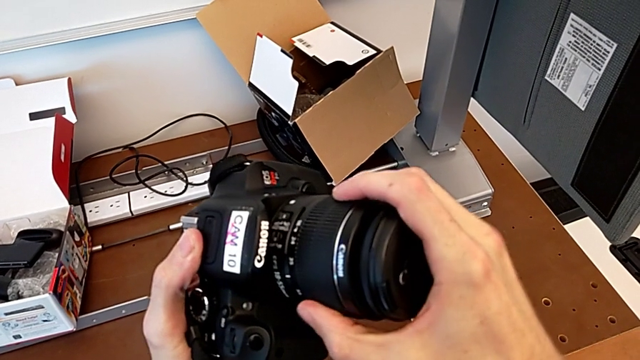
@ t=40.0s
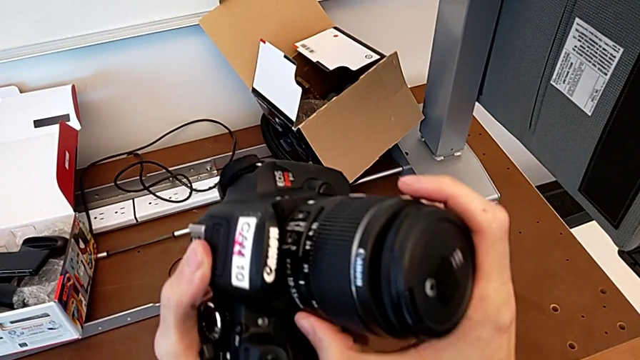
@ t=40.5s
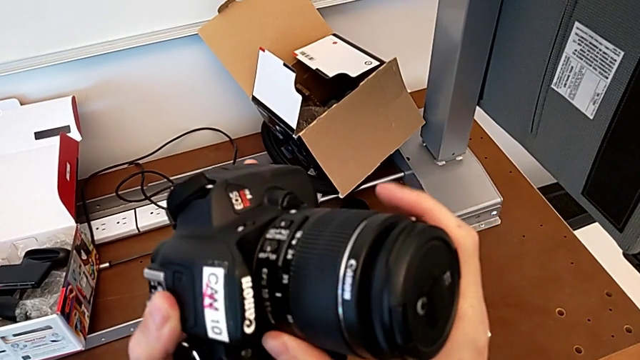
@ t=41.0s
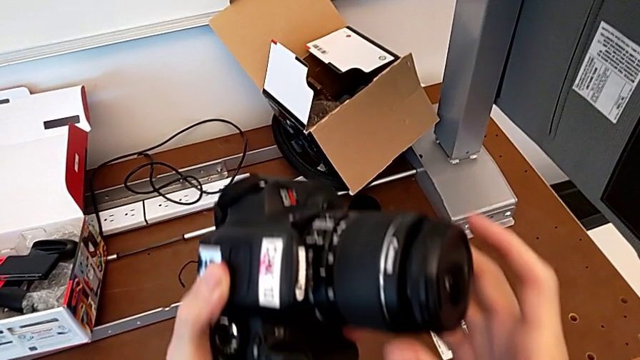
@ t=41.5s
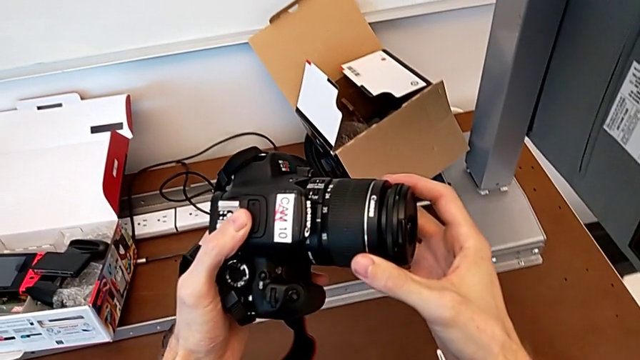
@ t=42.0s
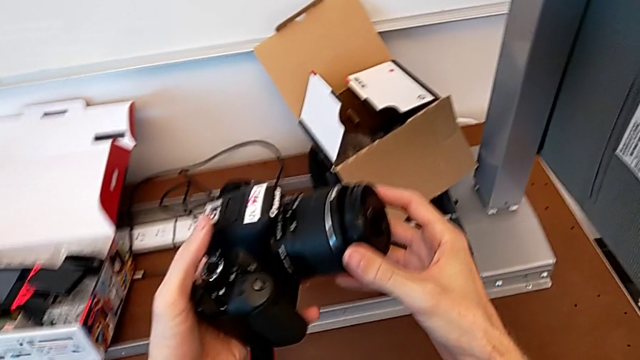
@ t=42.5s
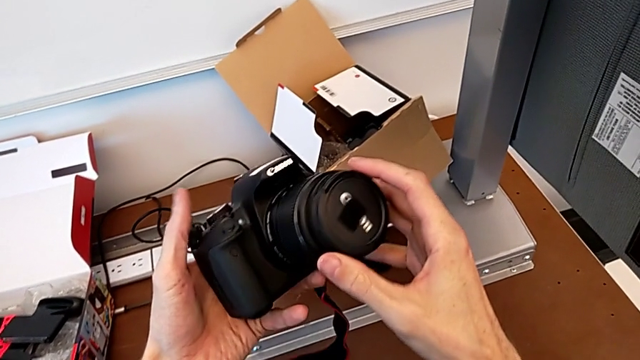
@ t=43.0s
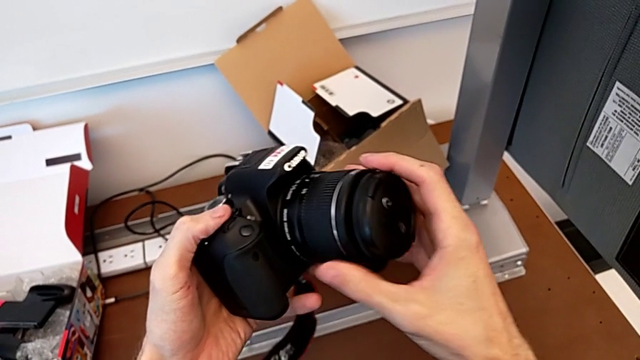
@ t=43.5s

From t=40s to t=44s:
The camera wearer is attaching the lens to the DSLR camera. They rotate the lens, hold the DSLR and rotate the lens.

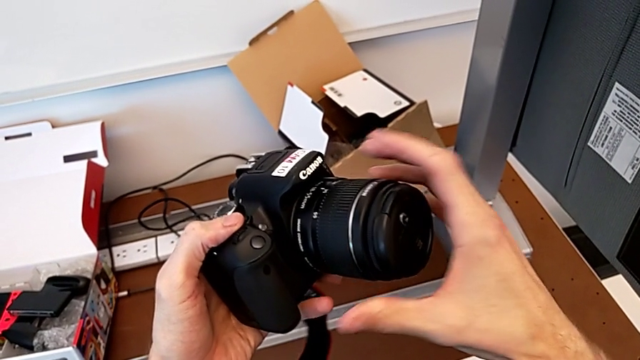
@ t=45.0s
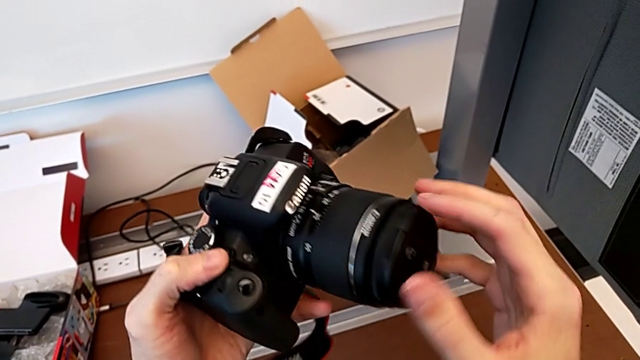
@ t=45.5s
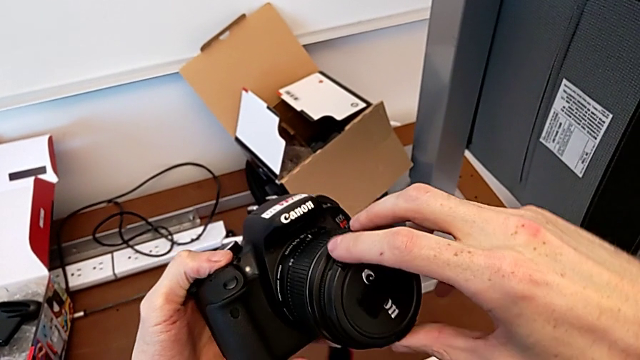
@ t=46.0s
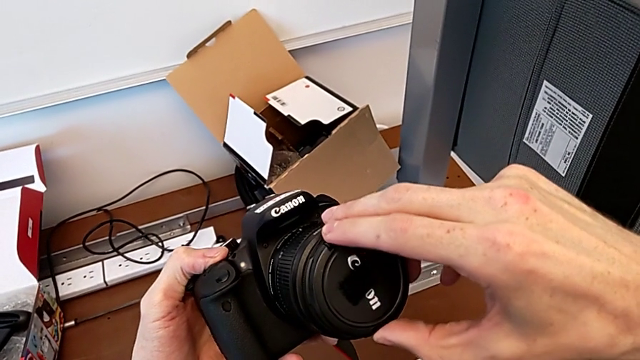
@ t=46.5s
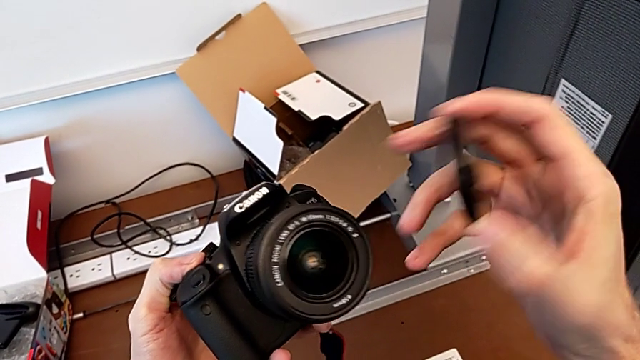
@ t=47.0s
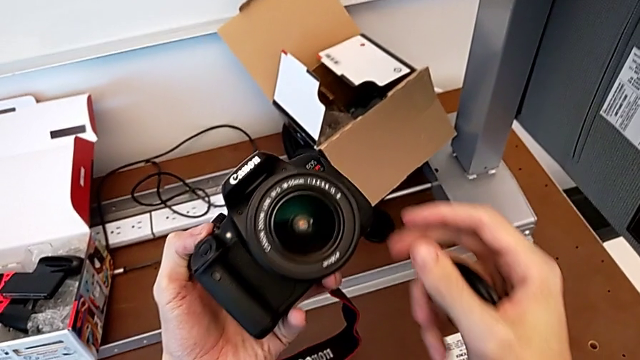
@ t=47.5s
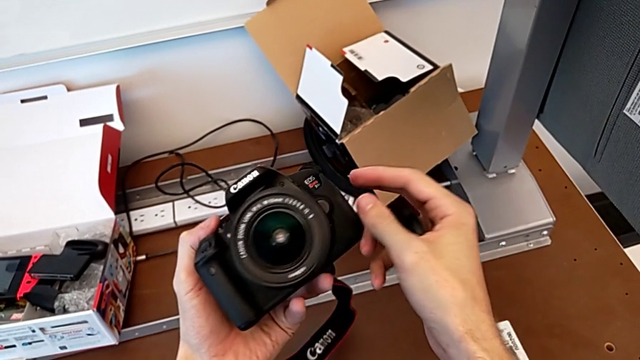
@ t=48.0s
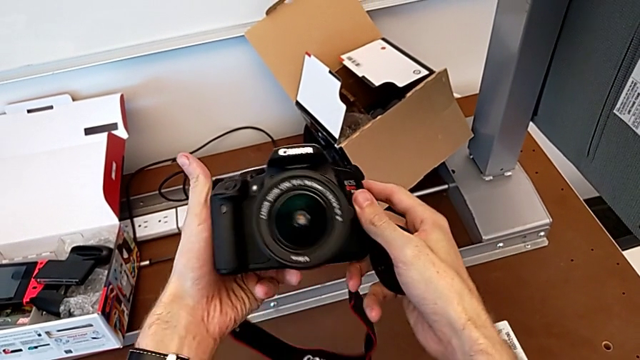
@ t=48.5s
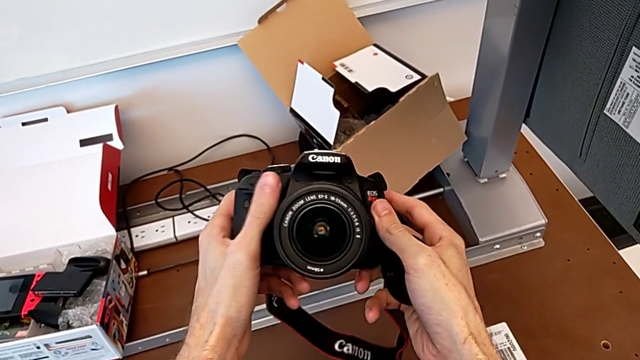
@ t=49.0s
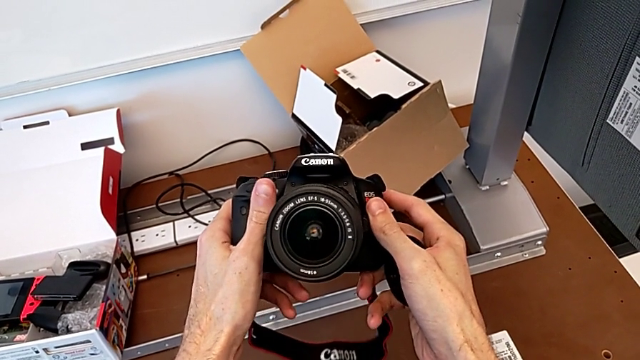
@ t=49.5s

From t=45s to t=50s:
The camera wearer removes the lens cover. They grab the lens, withdraw the lens cover and rotate the DSLR.

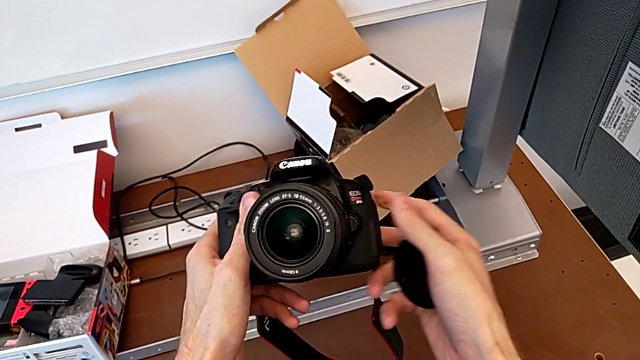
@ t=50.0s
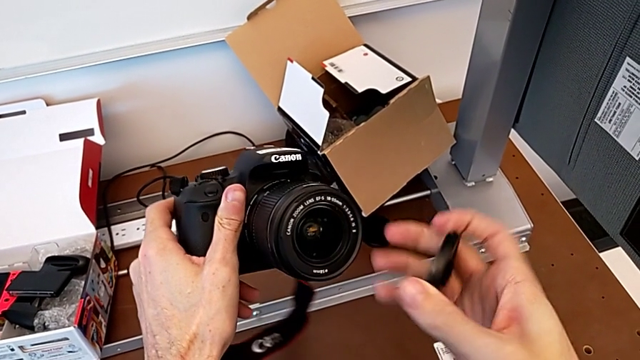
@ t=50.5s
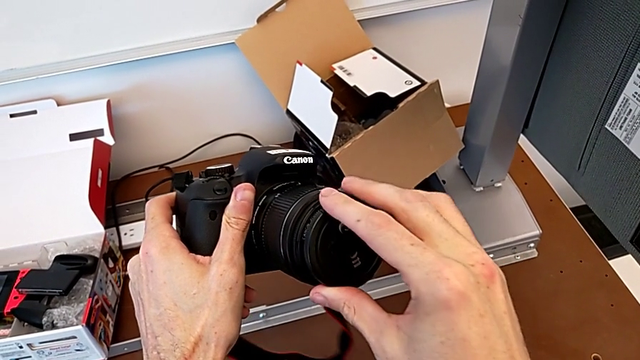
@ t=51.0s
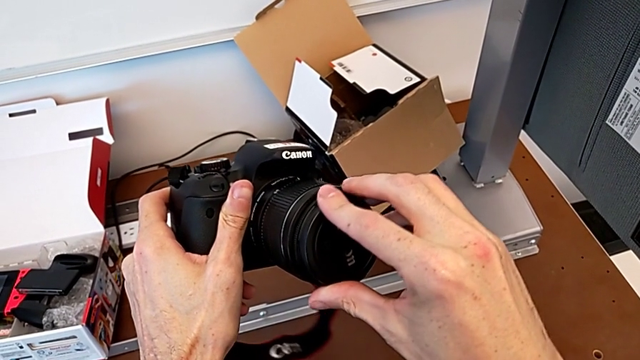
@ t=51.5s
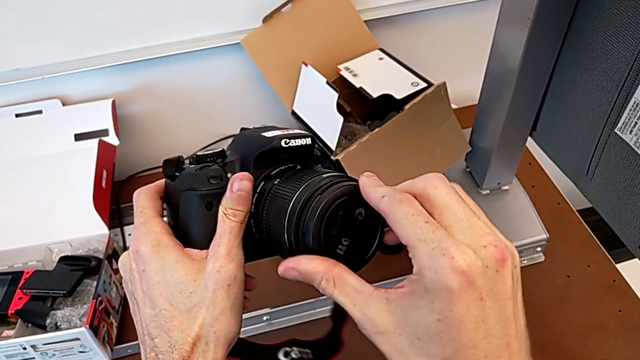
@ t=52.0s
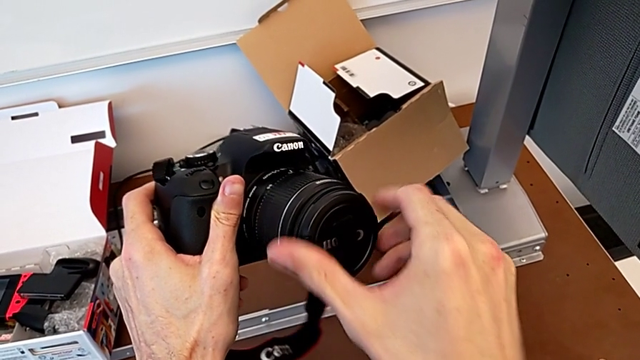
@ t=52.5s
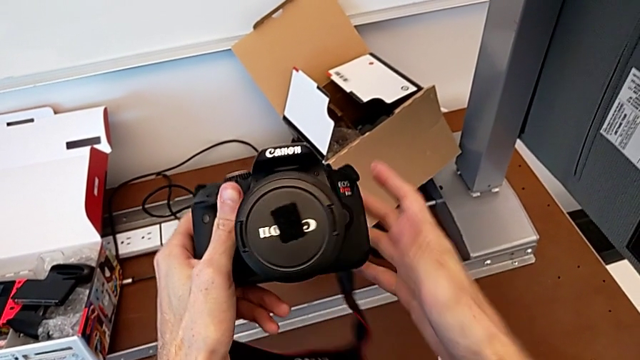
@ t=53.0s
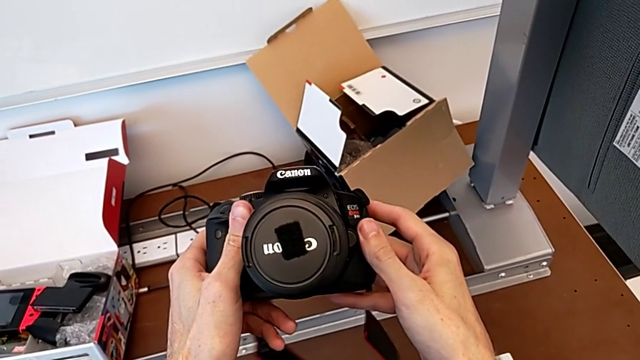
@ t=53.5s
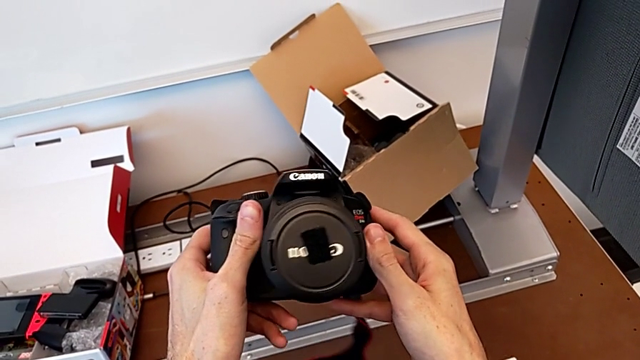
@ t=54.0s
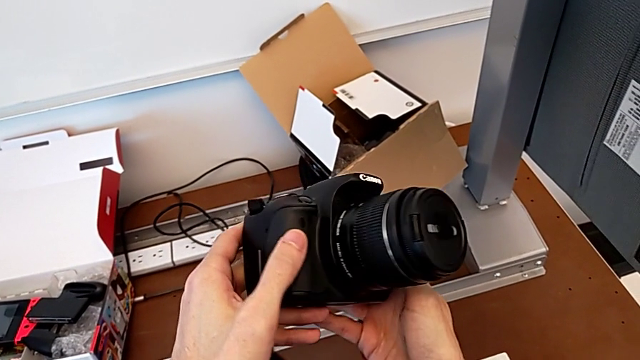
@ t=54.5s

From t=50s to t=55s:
The camera wearer attaches the lens cover. They insert the lens cover, hold the DSLR and flip it.

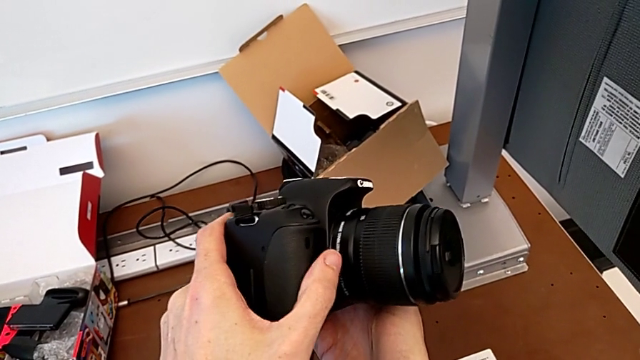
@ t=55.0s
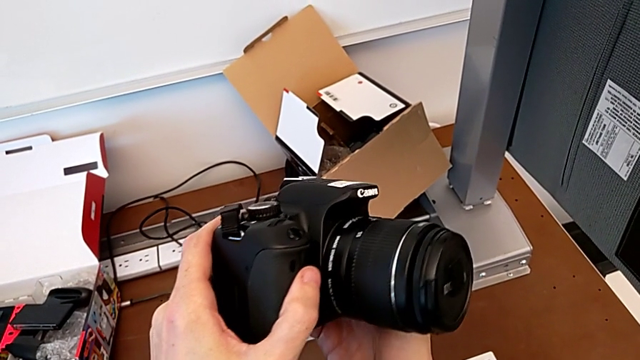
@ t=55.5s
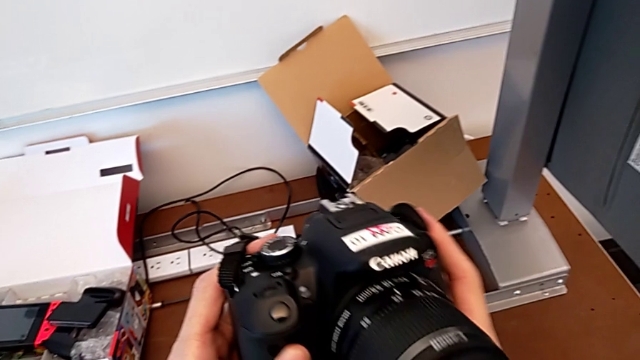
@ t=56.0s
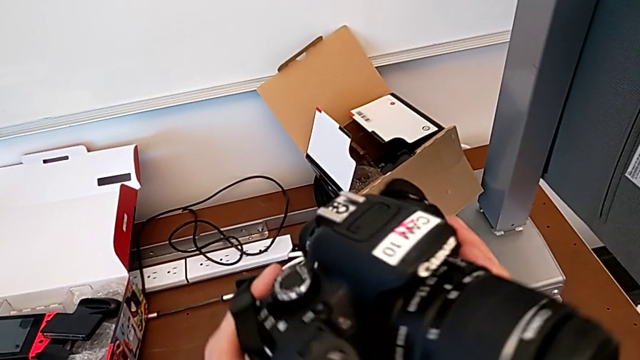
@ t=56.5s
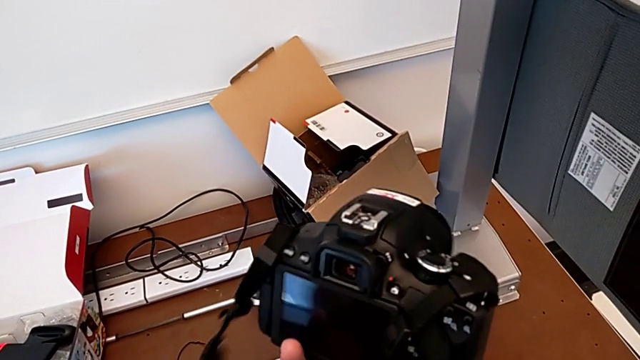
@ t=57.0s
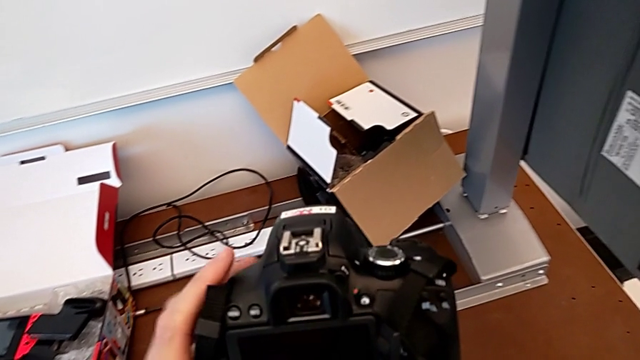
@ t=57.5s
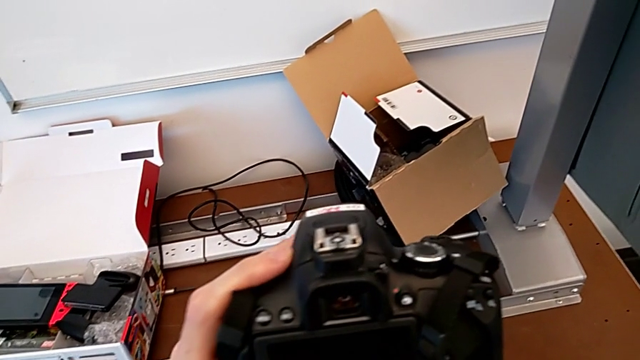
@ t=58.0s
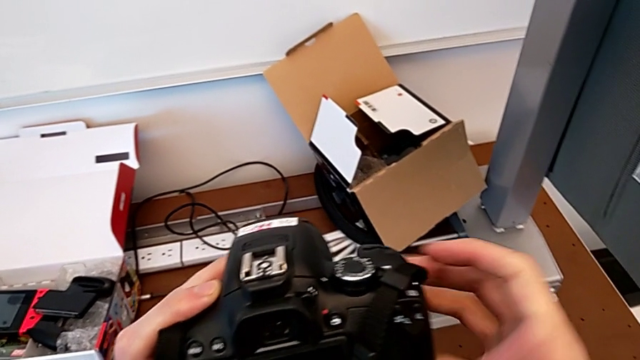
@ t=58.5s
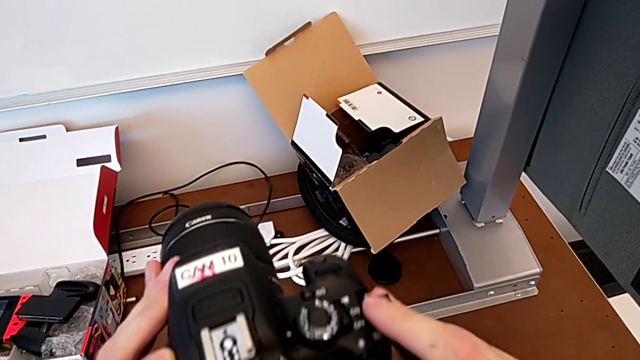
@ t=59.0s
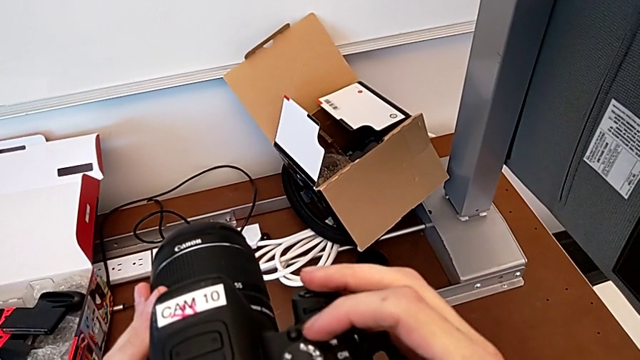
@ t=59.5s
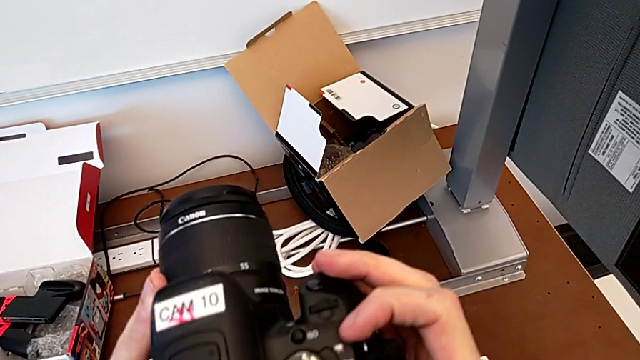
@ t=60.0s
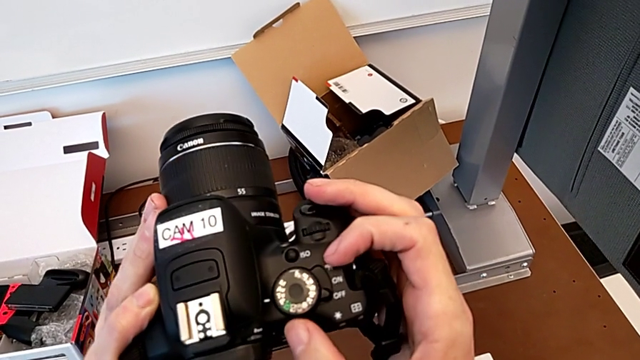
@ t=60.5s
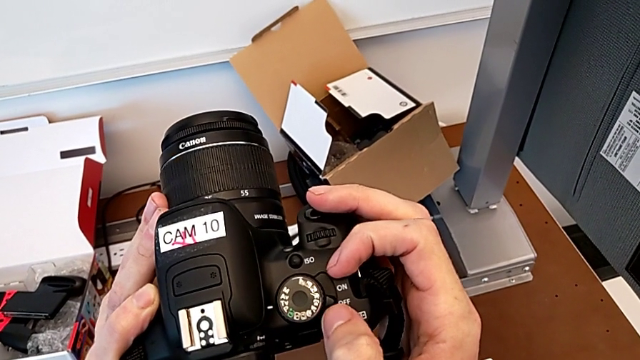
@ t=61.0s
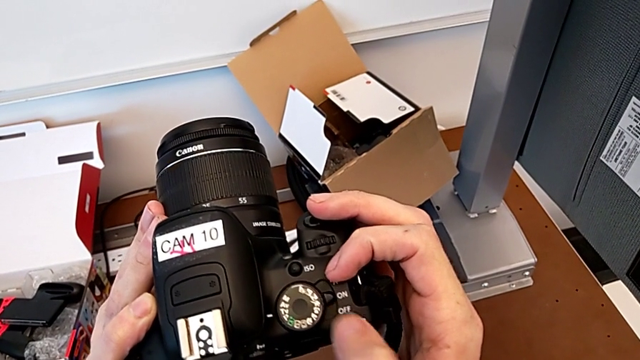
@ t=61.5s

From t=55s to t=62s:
The camera wearer turns on the DSLR. They flip the DSLR, hold it and slide the power button.

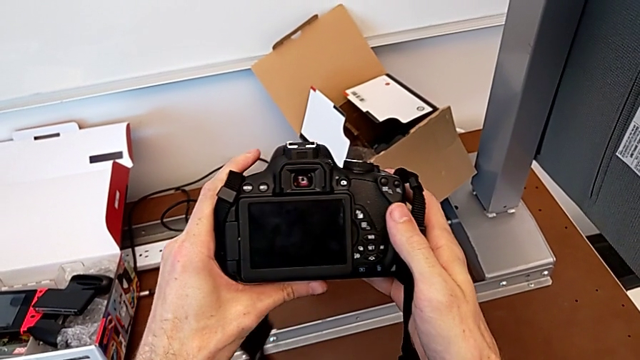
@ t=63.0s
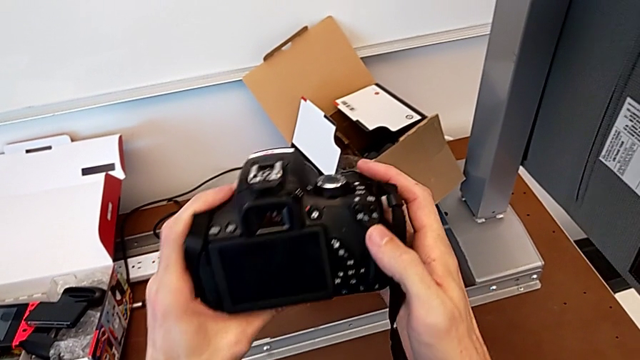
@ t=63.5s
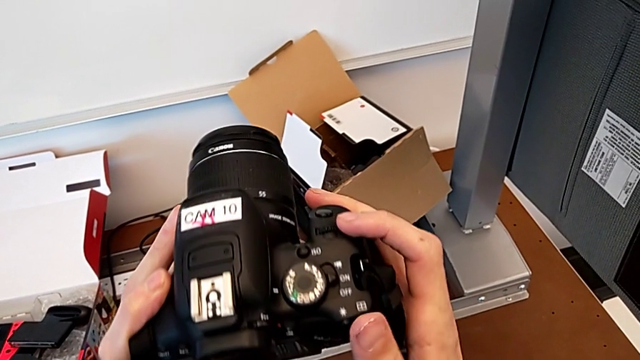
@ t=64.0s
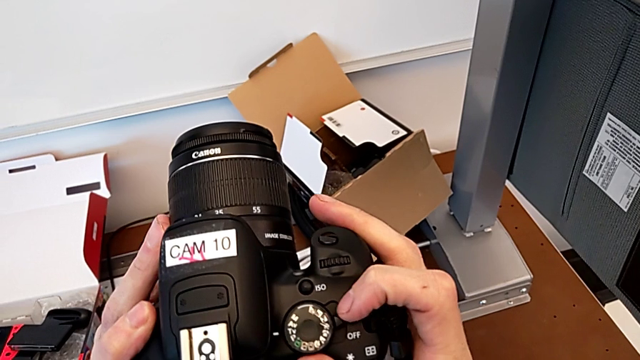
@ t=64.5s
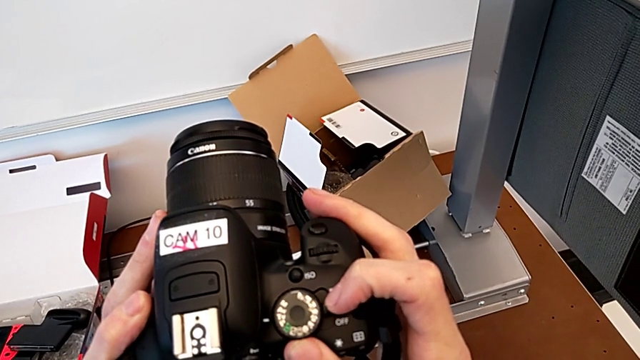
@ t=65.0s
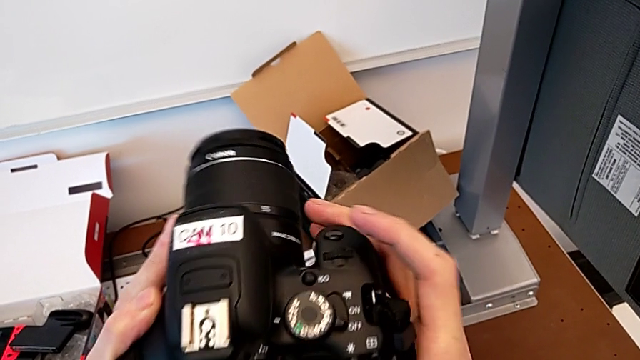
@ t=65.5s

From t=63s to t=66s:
The camera wearer turns off their DSLR. They flip the DSLR and slide the power button.
